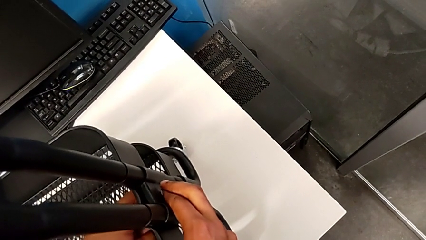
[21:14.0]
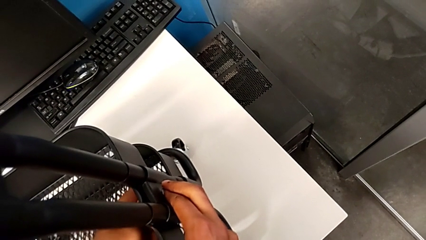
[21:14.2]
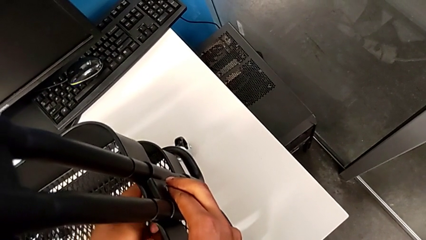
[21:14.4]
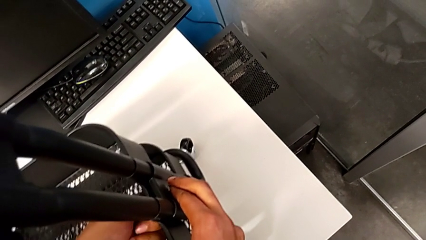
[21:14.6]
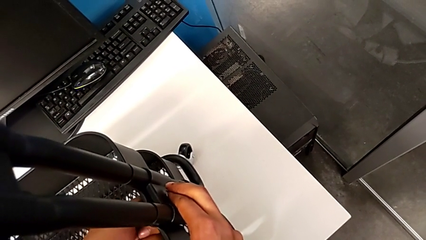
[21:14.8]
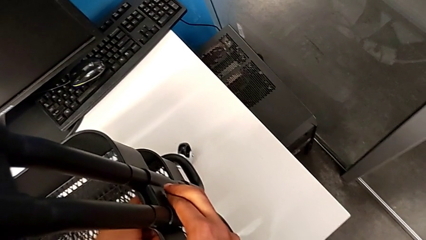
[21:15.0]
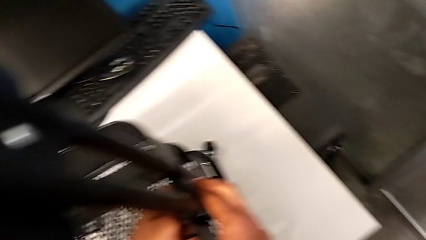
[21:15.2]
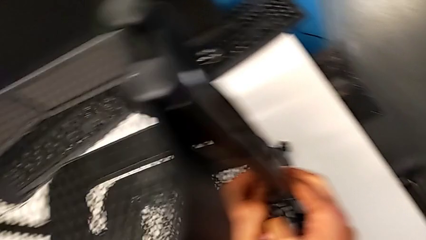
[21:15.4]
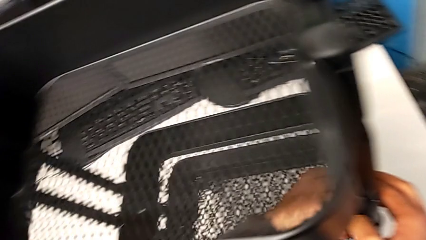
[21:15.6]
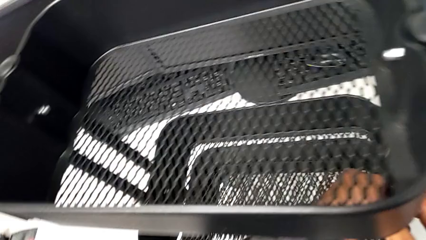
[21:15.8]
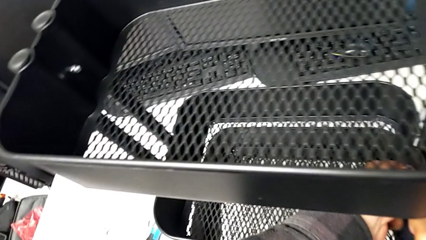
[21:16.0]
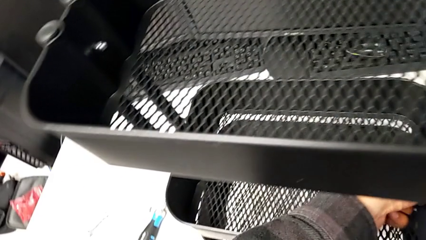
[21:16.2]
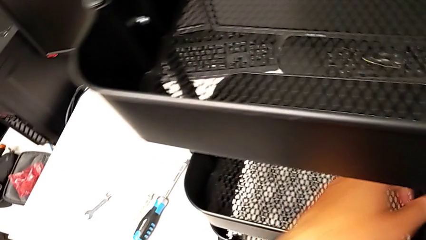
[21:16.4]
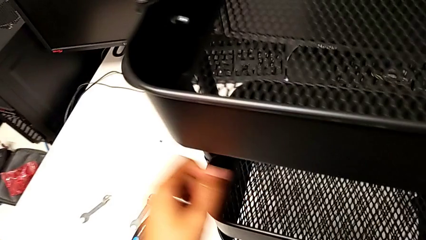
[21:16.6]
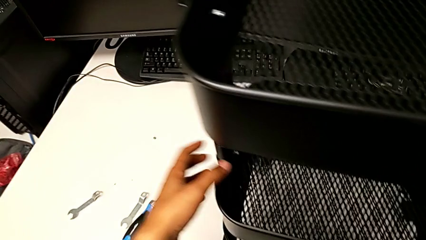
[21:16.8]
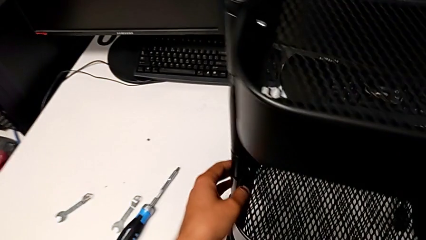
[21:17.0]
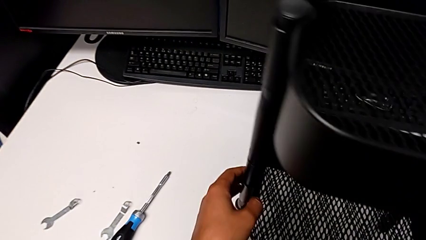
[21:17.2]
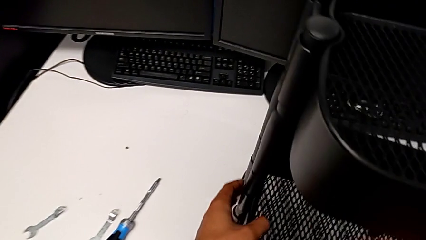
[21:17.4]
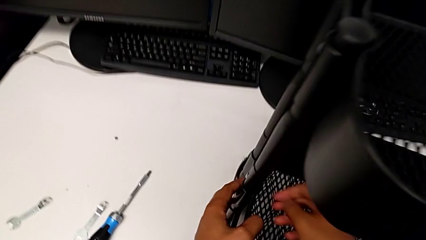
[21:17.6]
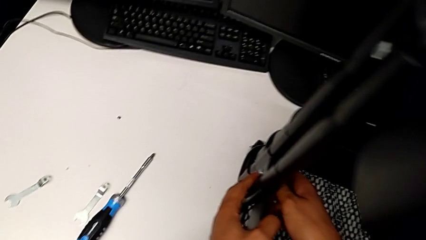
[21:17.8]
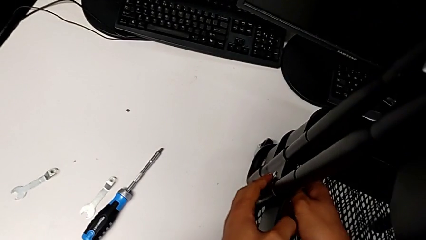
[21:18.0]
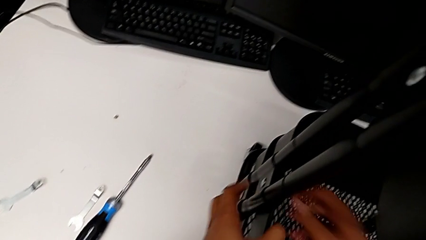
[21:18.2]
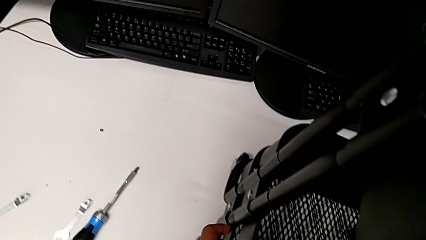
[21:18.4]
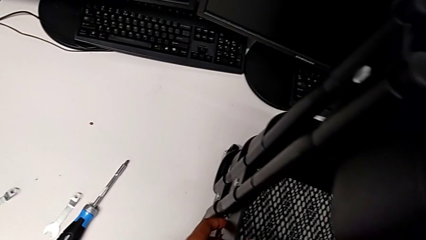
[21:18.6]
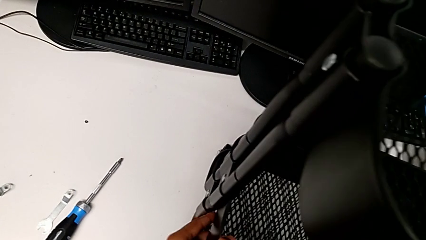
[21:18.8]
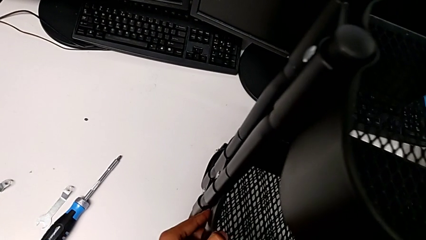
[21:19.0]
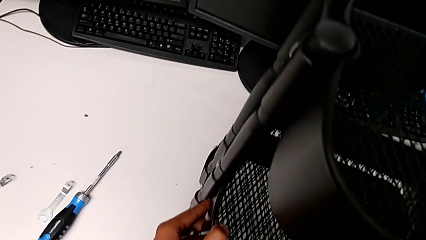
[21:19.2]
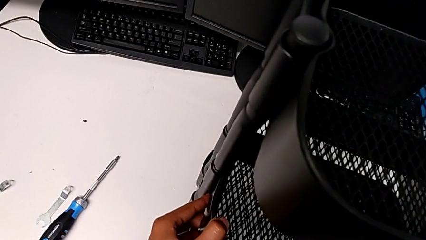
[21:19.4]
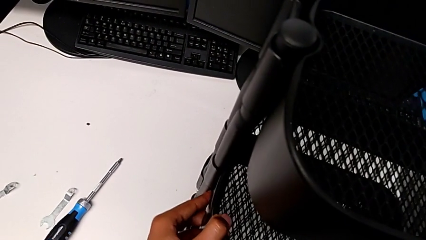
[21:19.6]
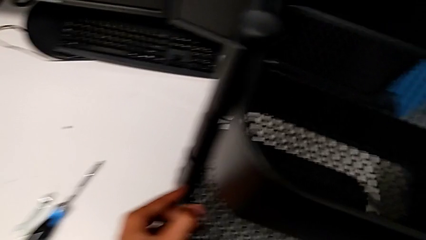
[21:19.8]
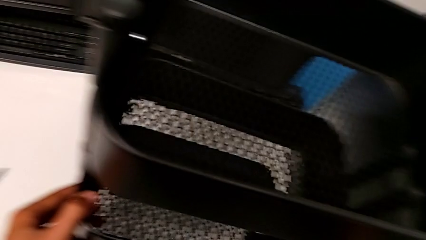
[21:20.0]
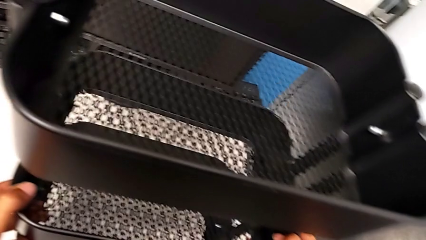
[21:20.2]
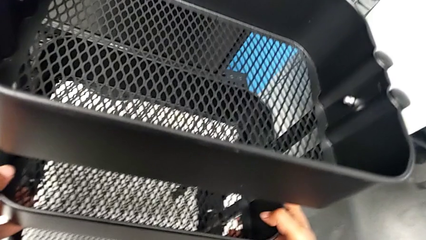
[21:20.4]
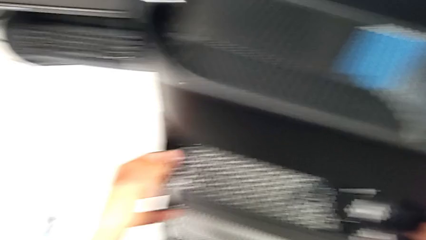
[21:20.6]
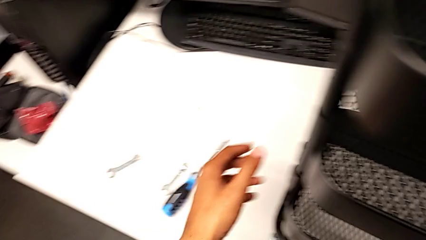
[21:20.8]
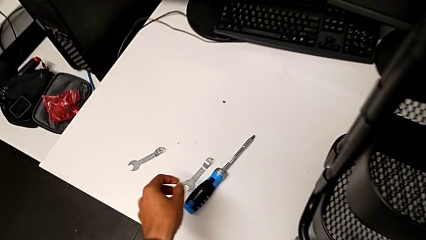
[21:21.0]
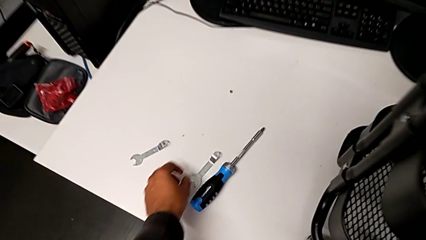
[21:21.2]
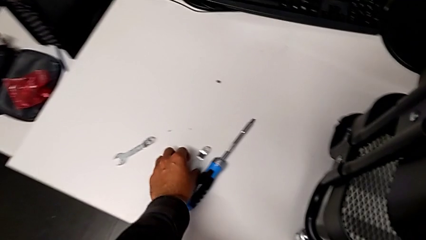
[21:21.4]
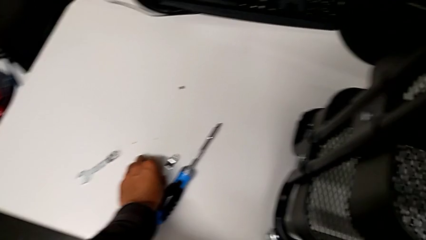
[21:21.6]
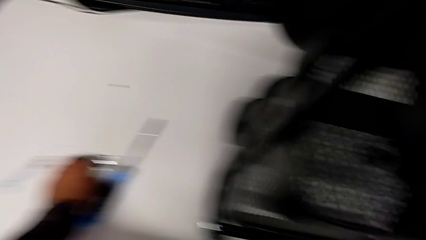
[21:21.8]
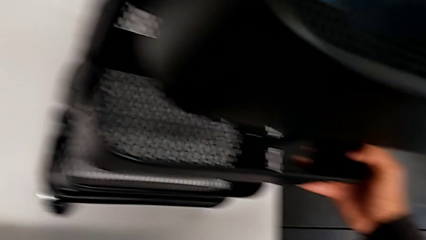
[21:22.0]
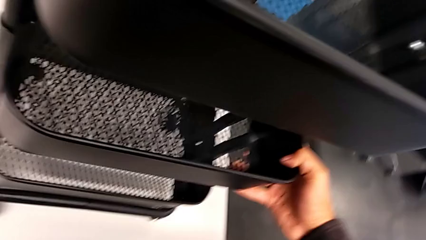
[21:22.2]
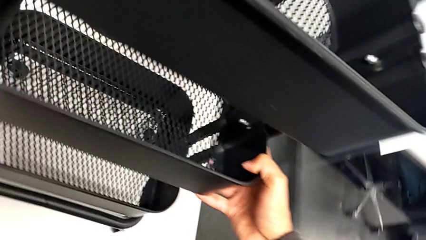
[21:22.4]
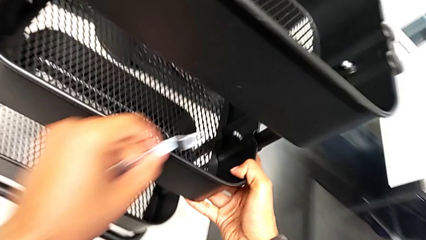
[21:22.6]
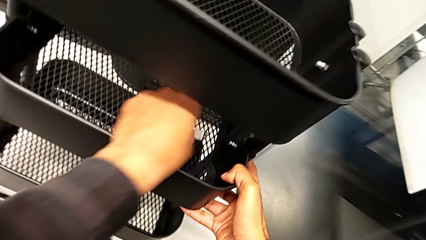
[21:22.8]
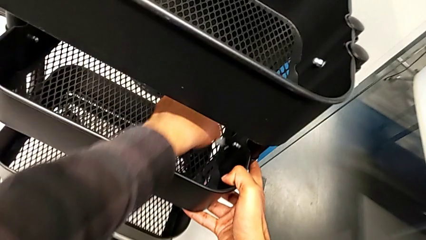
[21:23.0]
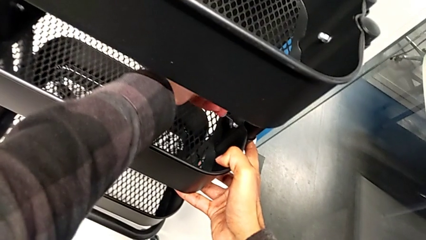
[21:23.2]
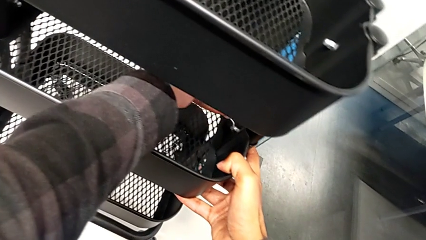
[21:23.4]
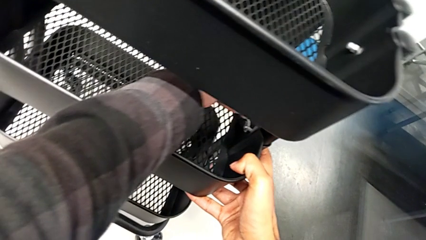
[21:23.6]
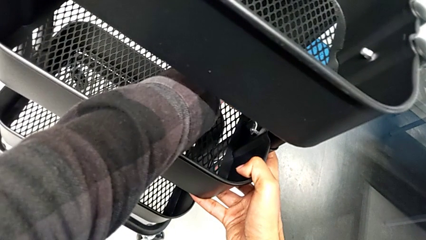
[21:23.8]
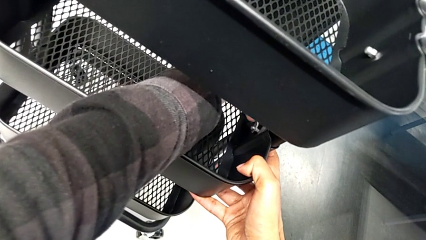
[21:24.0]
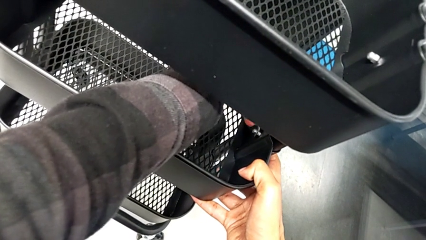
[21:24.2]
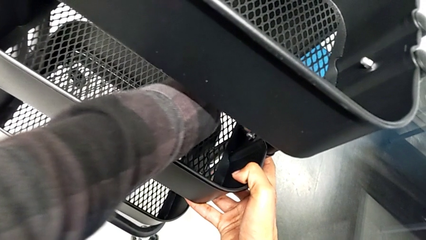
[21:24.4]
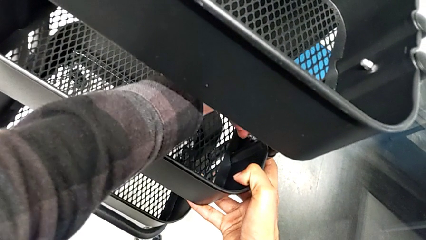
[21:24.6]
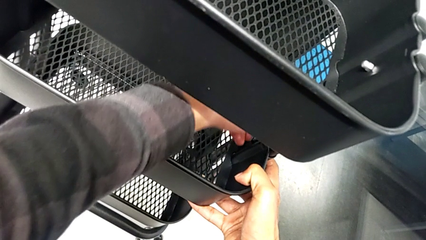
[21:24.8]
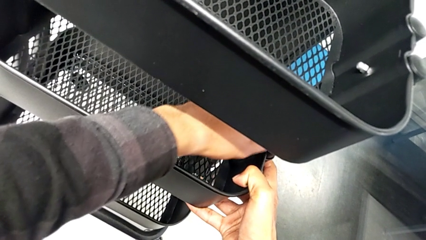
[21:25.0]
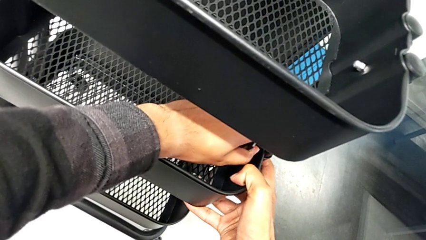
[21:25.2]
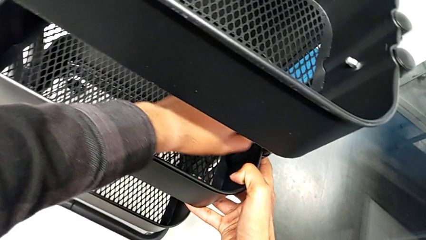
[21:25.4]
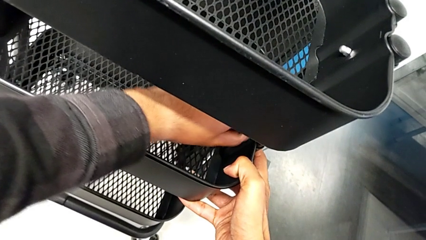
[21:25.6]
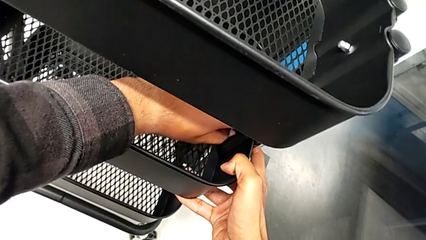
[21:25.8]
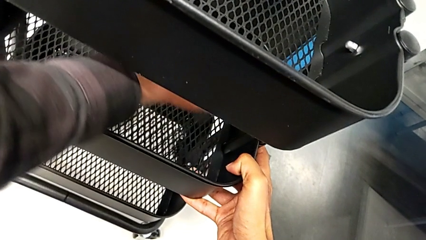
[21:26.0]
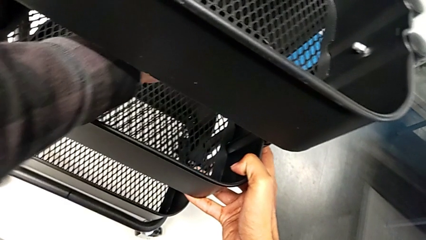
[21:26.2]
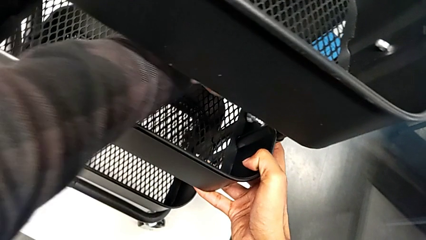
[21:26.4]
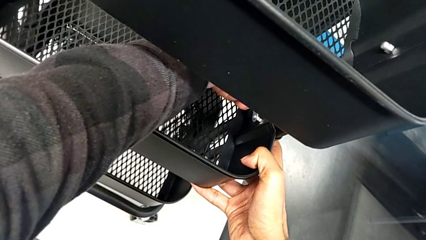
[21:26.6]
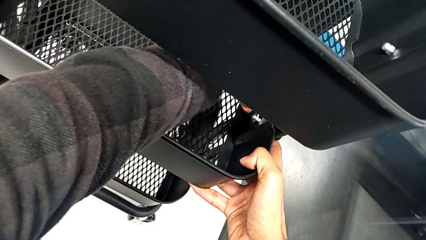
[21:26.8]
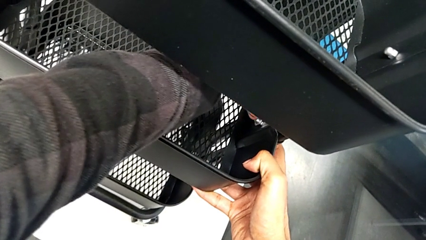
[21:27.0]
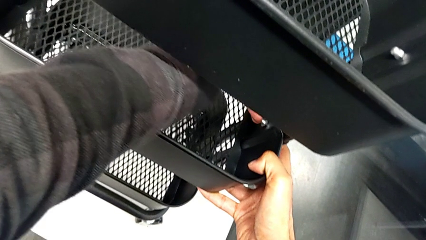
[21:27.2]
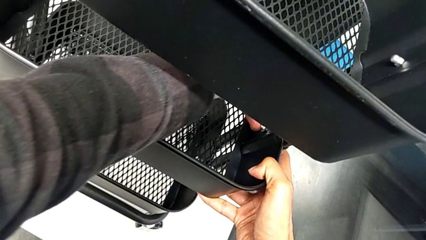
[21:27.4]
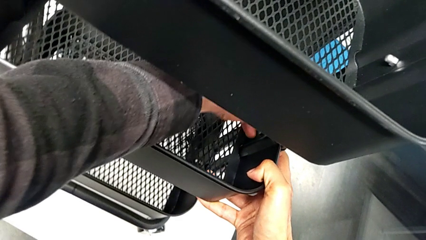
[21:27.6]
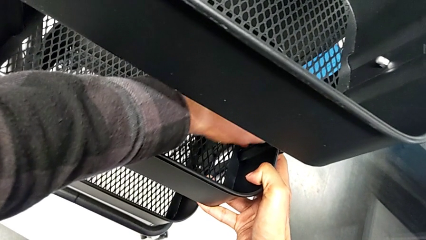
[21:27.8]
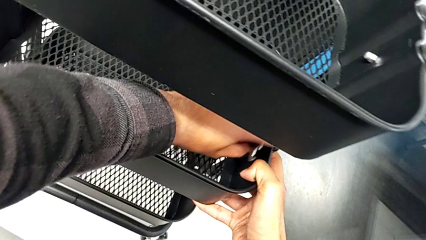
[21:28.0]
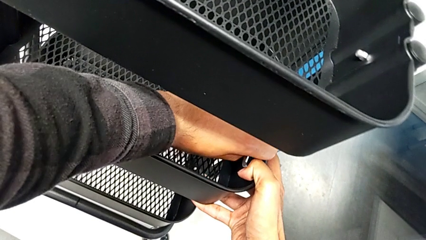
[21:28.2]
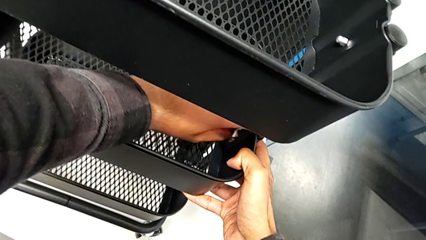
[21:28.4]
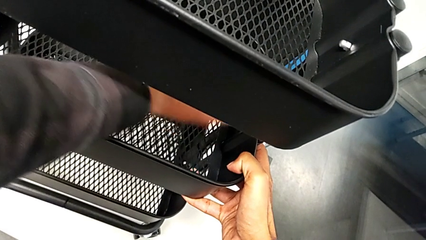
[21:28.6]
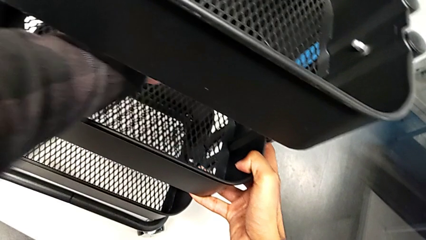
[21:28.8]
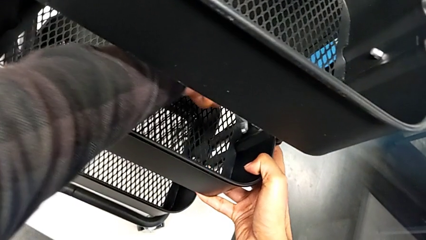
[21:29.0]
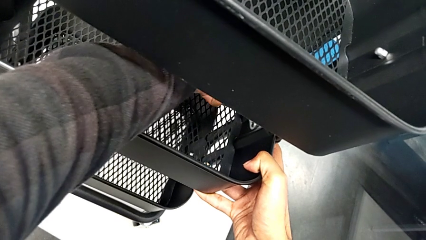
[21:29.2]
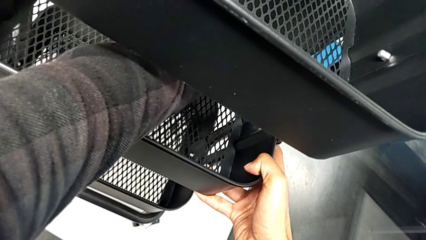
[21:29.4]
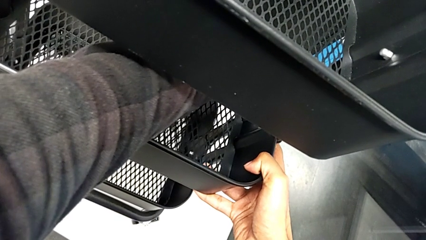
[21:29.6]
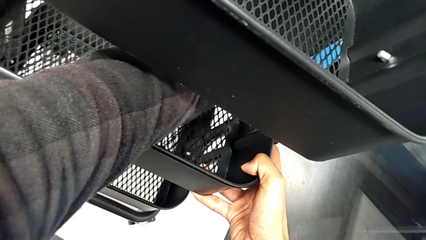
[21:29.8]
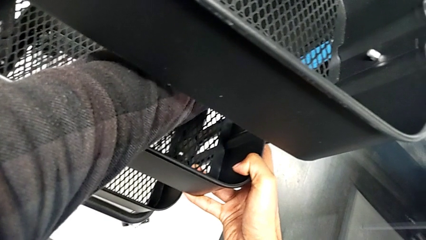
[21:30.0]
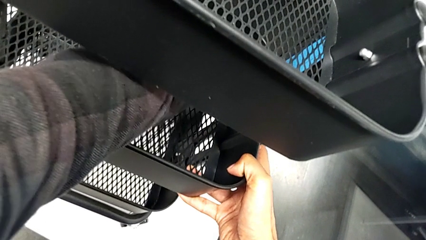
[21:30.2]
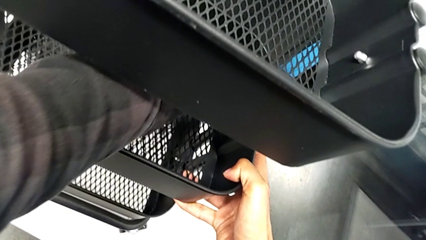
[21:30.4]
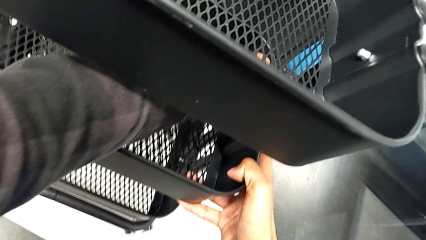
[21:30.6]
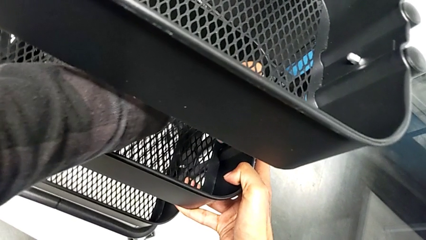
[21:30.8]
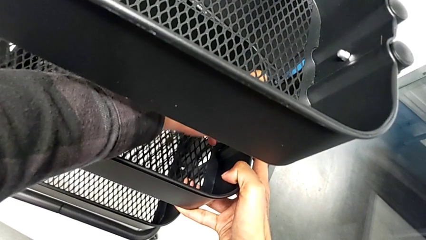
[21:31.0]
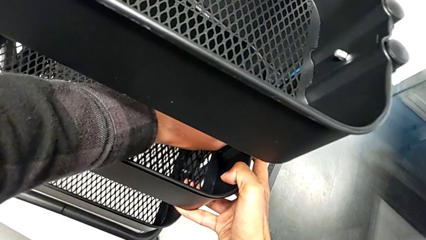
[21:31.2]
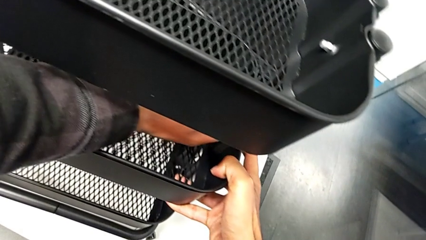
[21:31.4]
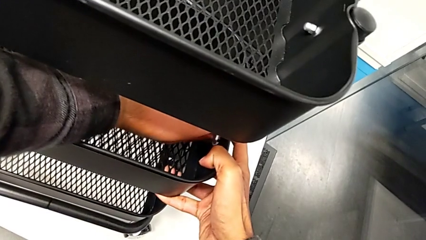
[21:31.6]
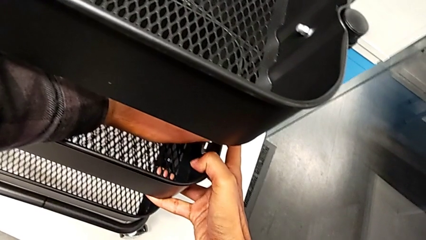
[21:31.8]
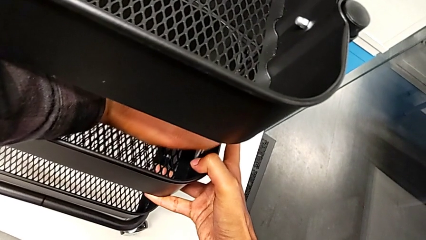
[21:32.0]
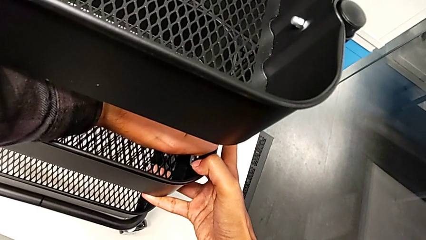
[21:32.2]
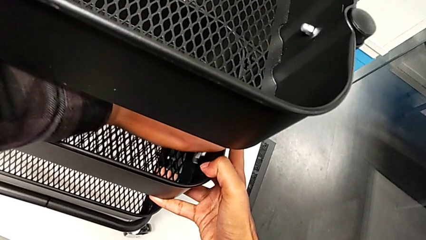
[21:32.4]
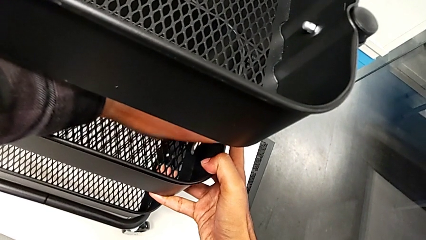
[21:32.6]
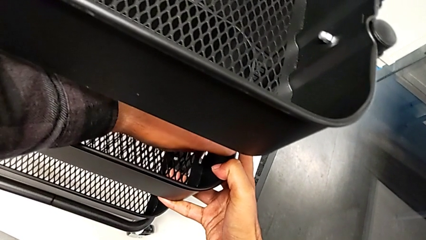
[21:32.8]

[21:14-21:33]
The camera wearer is aligning the tray in the middle. They keep screwing the bracket, grab the spanner wrench and begin to screw the third bracket.
